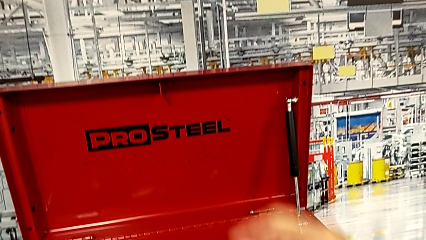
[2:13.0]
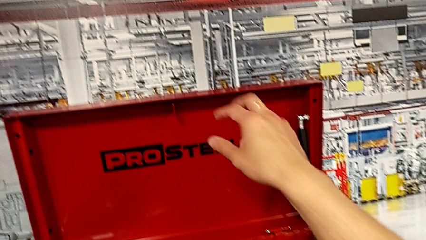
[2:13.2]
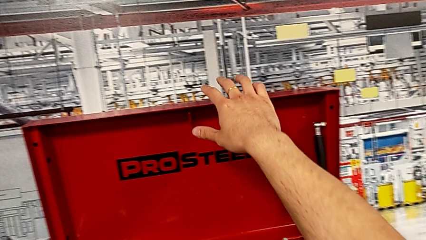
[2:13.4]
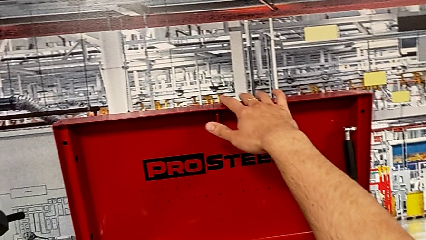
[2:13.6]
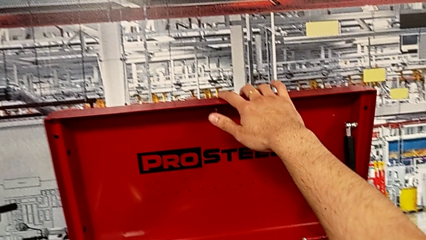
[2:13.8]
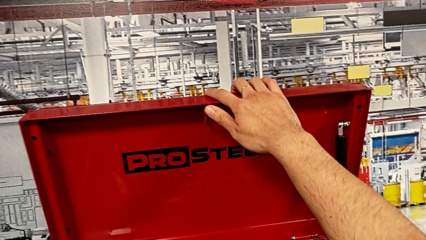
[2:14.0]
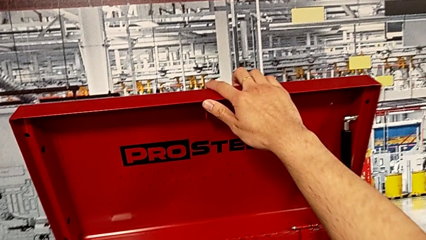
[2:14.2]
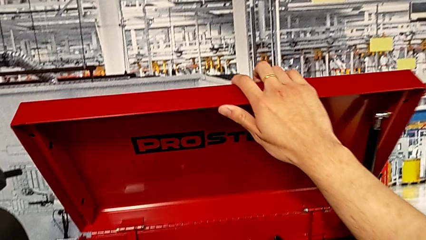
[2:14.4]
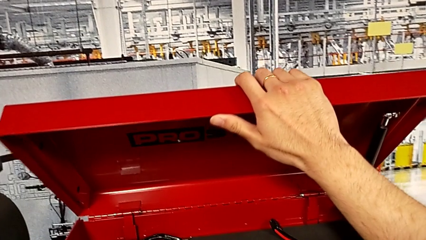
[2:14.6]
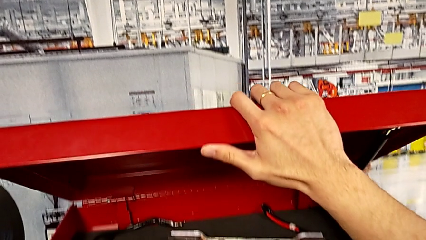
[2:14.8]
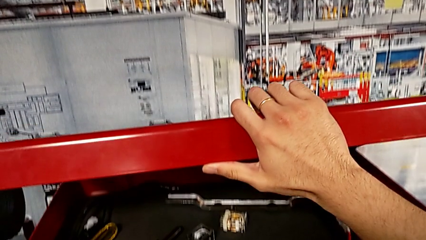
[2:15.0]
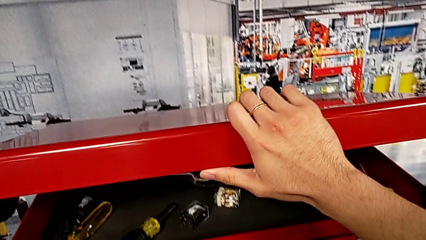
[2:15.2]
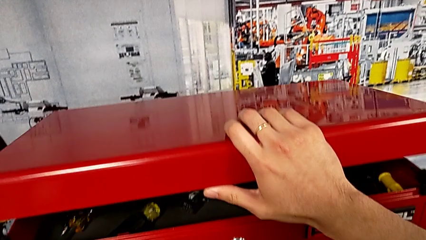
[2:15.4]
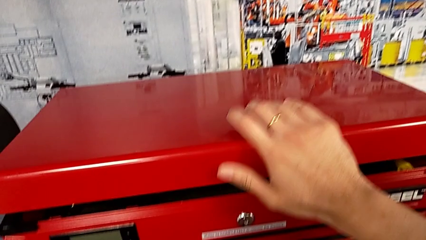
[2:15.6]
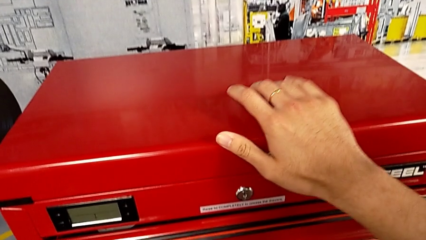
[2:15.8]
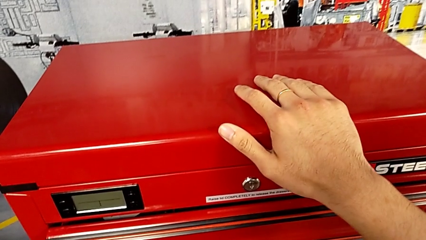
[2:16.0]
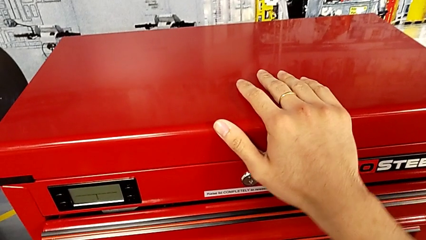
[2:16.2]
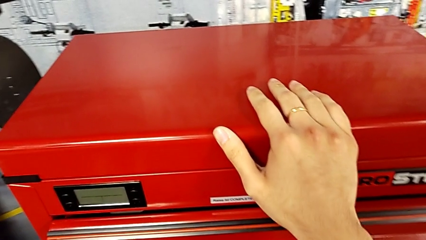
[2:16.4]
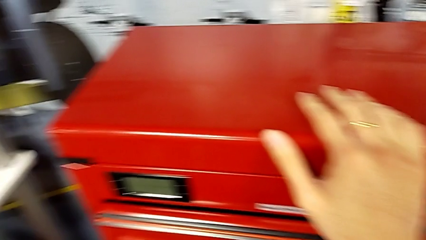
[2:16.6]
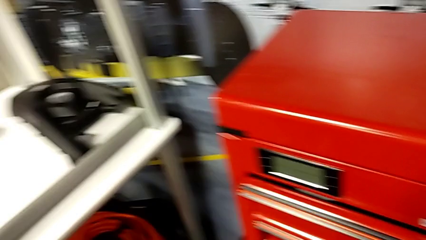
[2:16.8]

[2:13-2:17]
The camera wearer is putting the circuit breaker back in the toolbox. They grab the toolbox and close it.

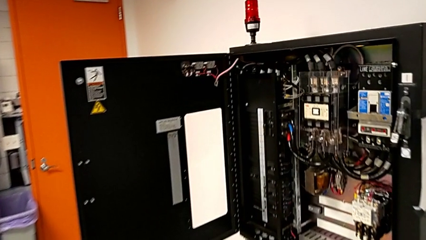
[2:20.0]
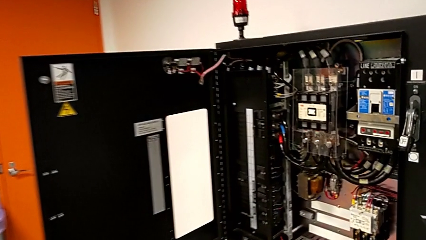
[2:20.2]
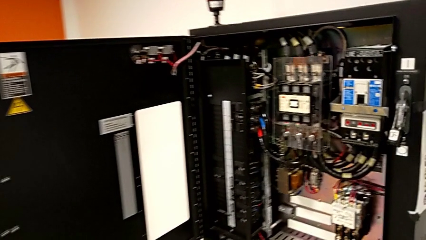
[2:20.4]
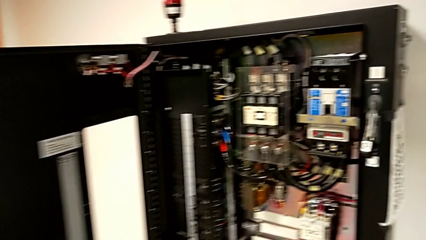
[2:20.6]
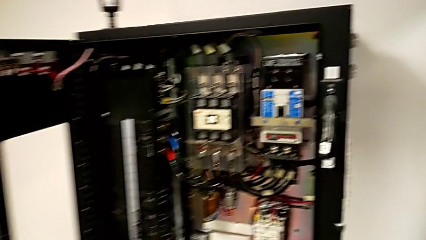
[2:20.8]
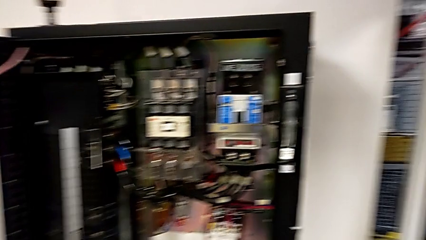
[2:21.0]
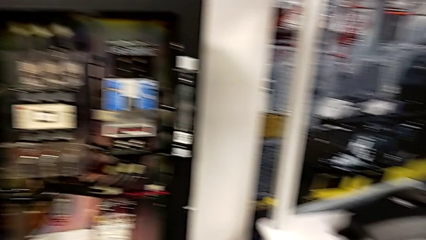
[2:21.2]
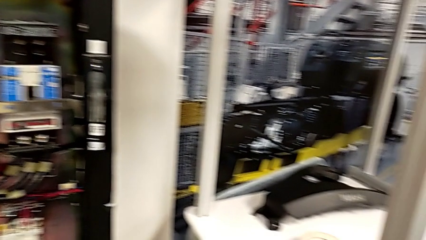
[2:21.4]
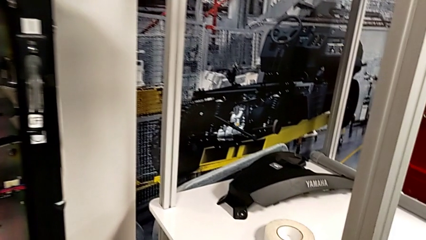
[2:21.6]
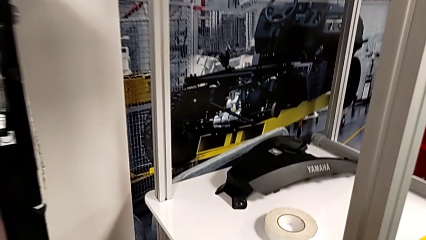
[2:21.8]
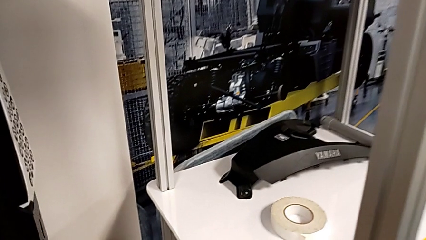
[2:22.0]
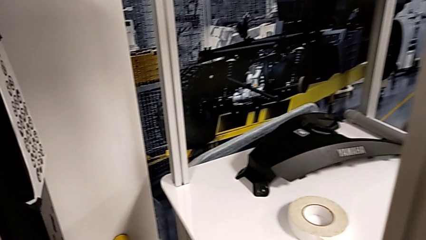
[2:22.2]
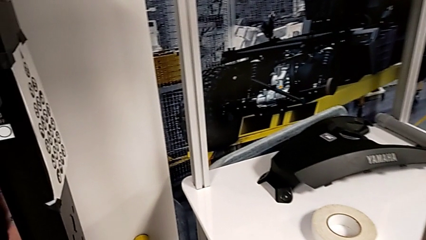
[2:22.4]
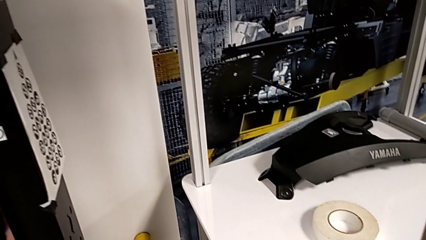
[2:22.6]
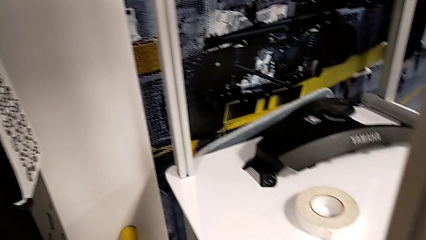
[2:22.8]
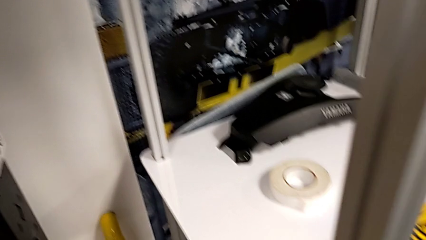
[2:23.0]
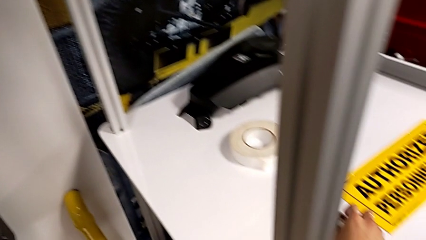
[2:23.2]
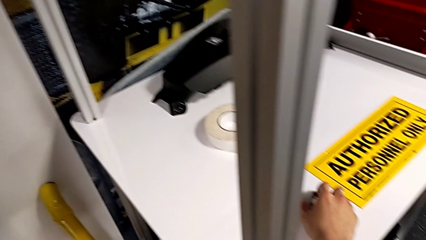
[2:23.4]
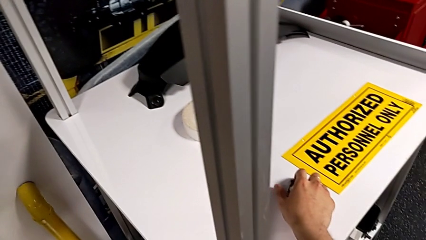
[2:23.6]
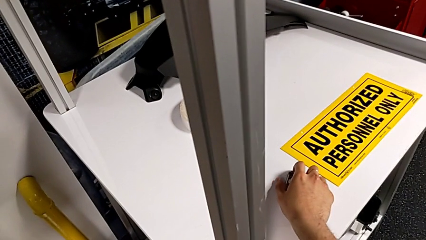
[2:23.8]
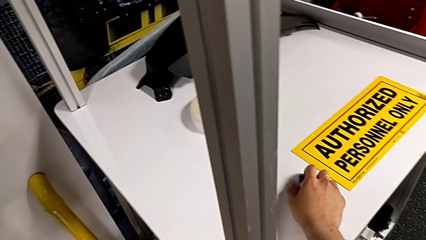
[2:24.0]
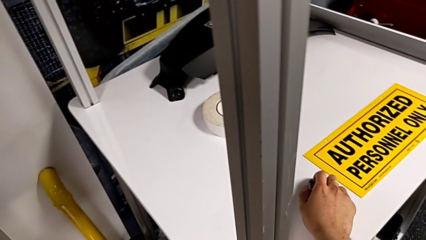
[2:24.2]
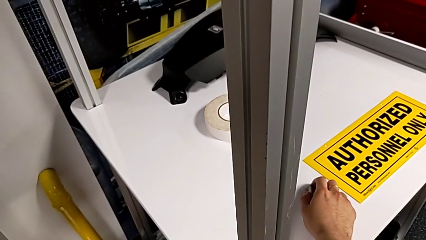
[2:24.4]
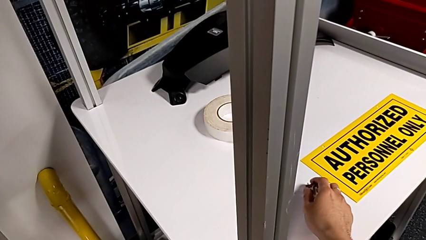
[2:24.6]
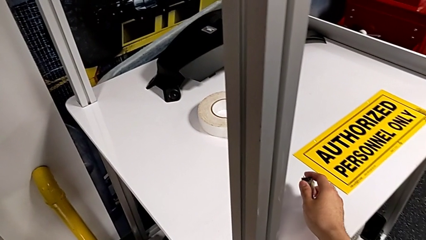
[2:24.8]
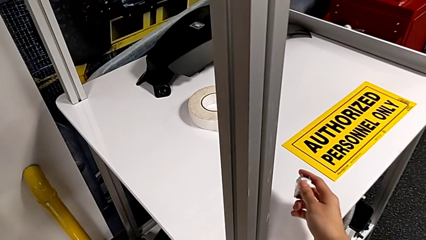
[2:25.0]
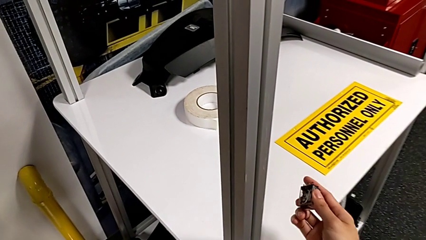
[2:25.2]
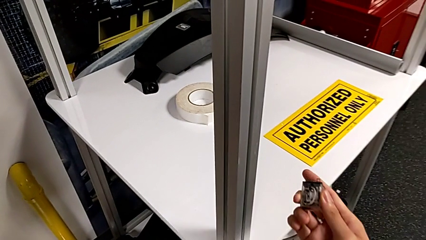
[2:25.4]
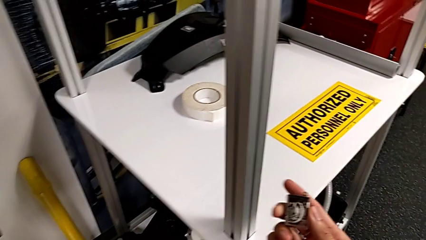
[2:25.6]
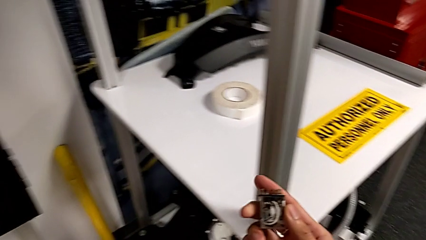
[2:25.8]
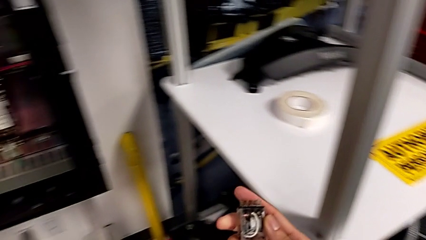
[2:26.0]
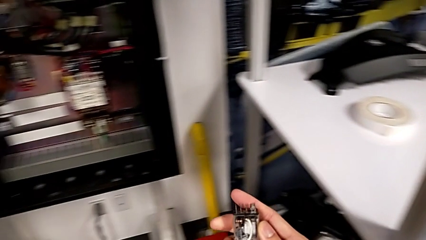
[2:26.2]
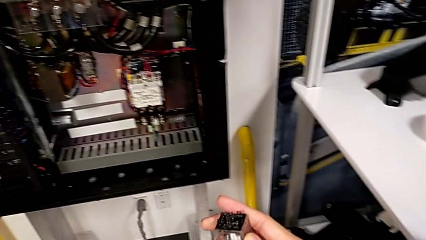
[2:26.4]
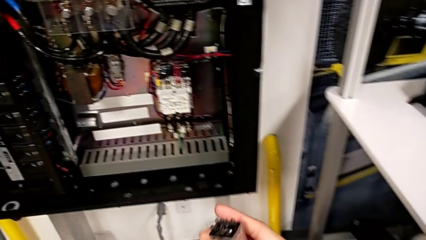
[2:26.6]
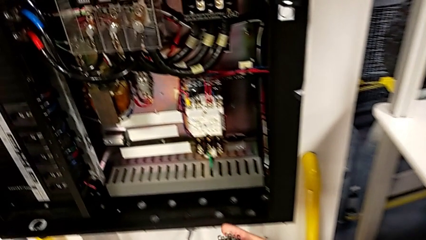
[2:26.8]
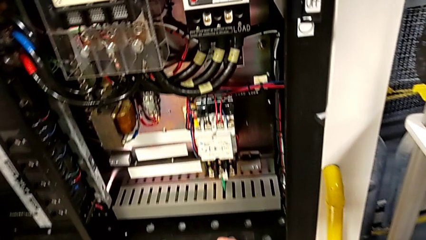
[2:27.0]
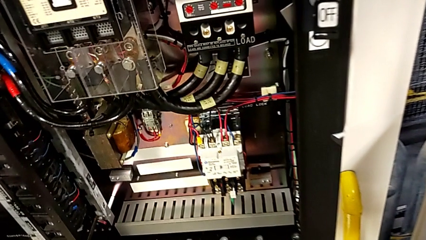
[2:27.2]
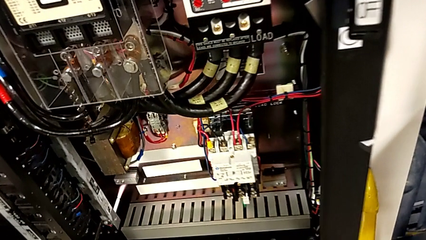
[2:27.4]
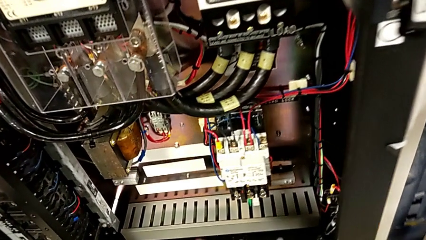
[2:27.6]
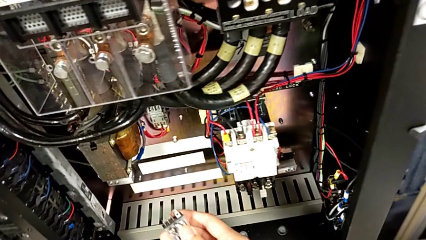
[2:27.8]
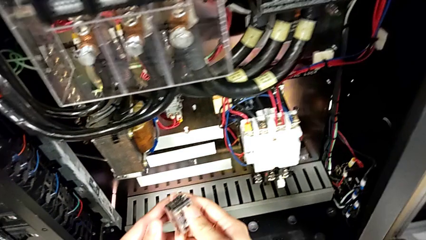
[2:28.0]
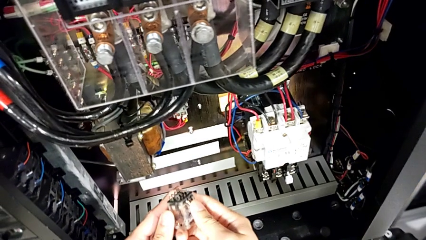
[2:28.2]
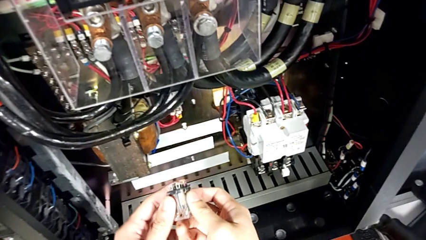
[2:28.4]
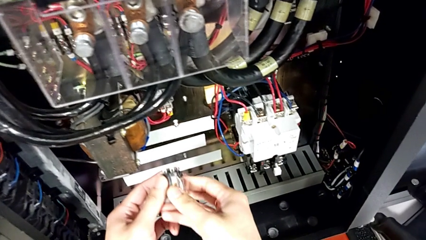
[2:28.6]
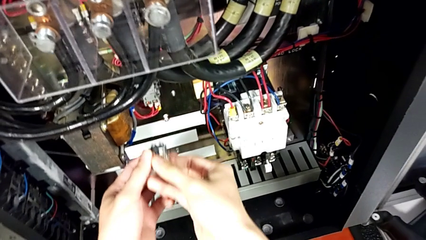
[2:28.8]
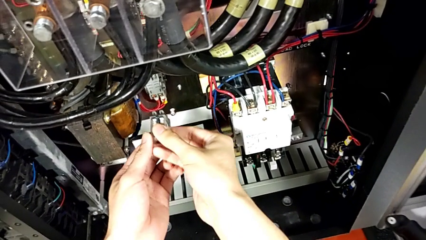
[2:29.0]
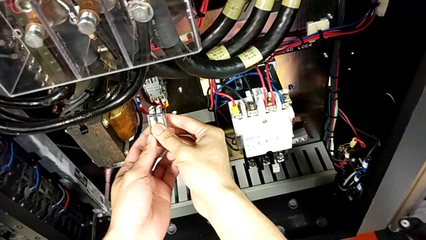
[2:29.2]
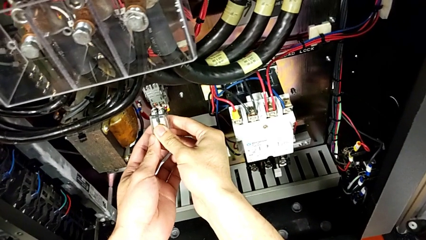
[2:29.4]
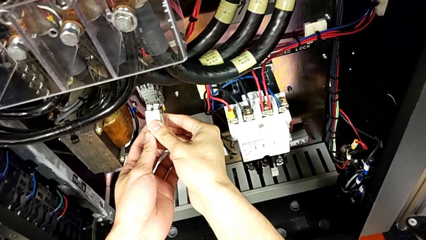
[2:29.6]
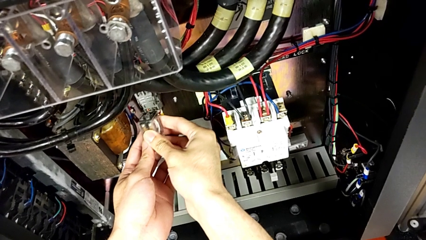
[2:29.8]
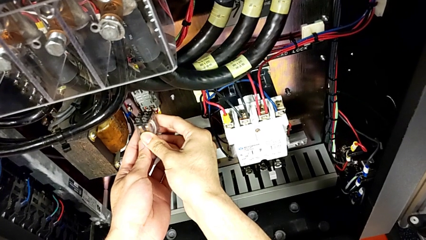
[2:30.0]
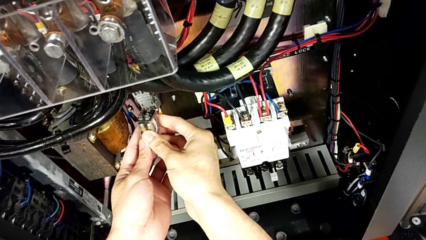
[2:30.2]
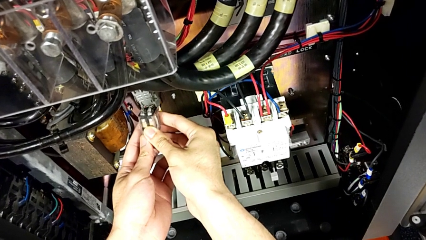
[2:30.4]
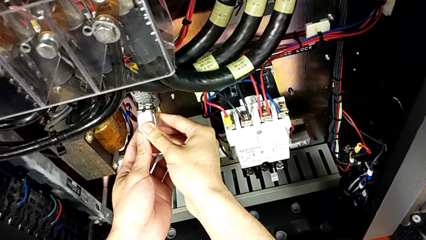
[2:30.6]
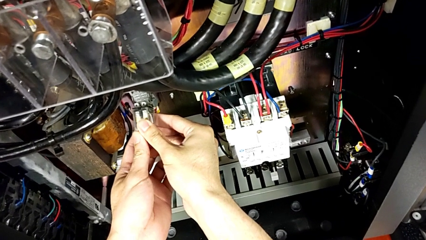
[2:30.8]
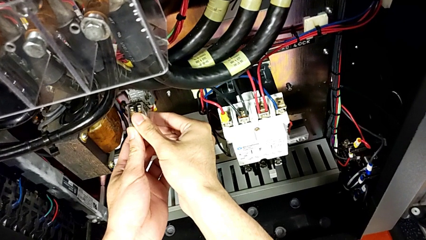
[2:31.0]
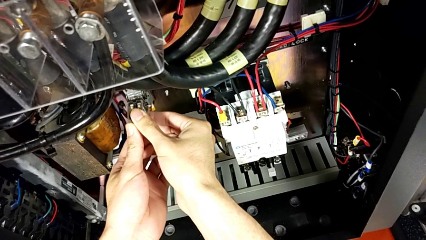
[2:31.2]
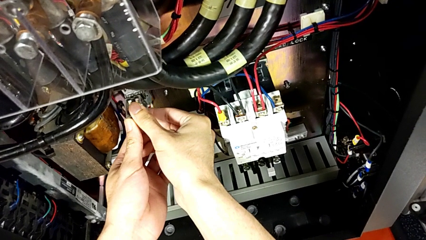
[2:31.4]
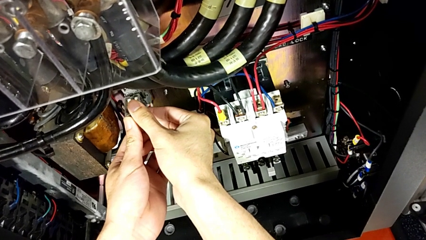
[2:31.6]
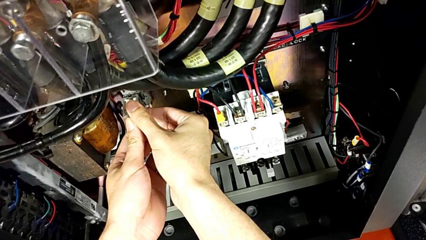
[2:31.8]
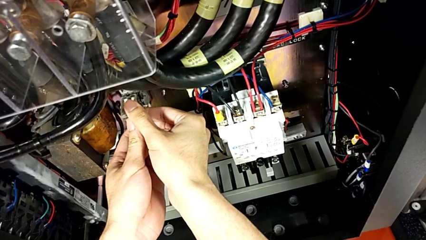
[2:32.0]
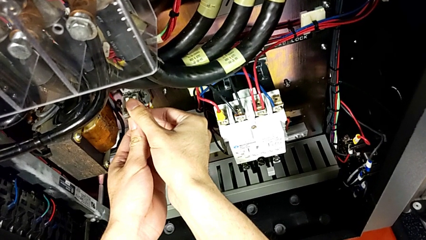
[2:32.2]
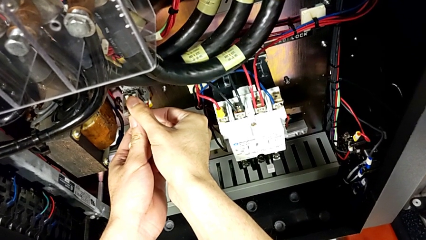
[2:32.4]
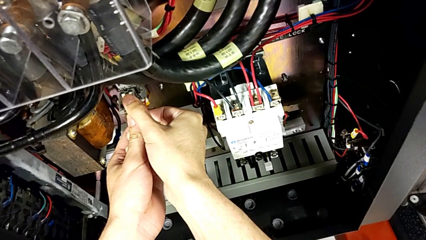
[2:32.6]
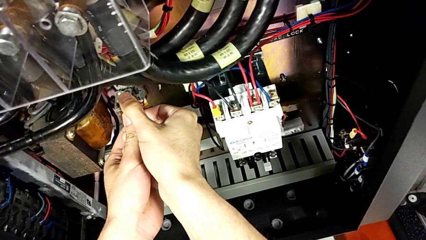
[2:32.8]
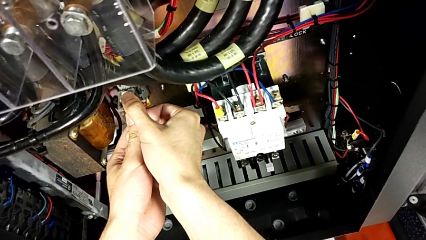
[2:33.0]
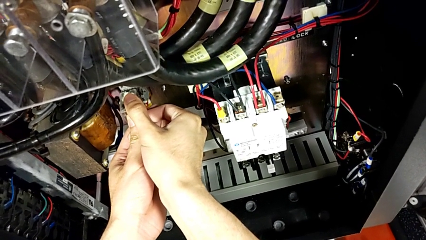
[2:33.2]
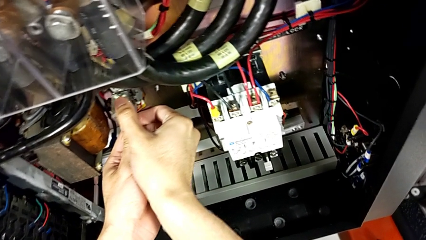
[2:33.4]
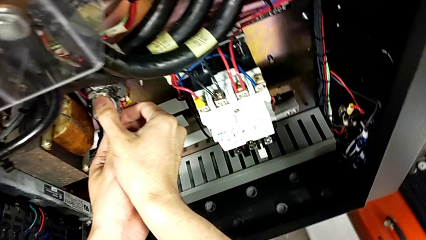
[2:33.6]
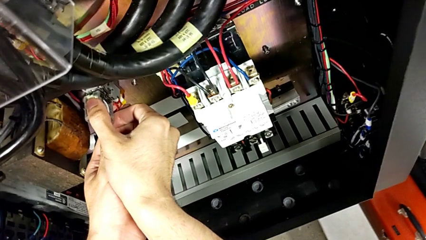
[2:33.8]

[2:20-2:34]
The camera wearer is inserting a second circuit breaker. They grab the second circuit breaker, lift it, rotate it and begin to insert it.
